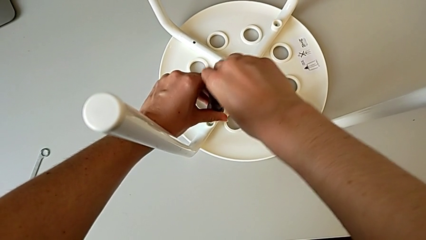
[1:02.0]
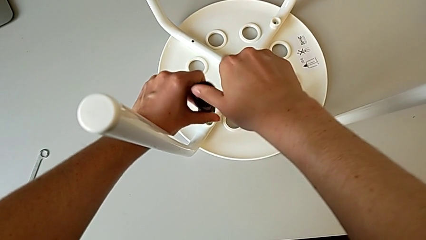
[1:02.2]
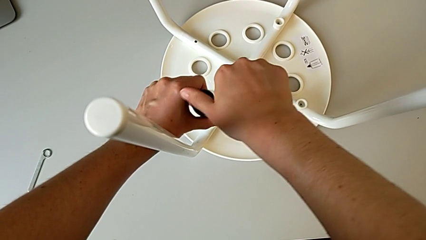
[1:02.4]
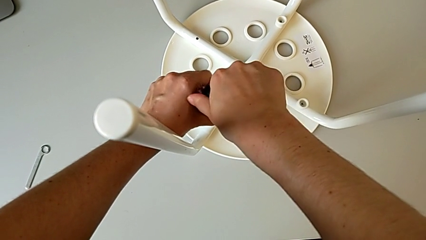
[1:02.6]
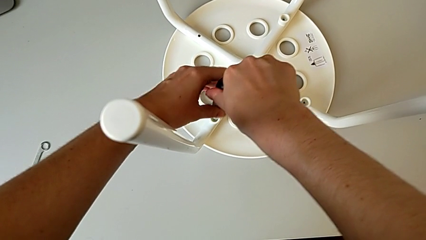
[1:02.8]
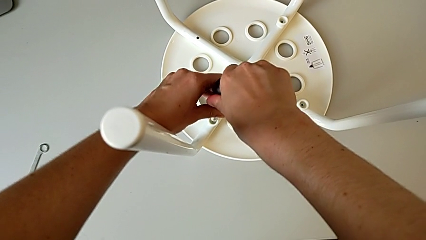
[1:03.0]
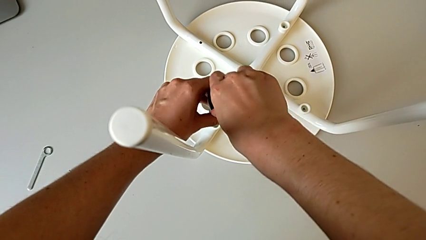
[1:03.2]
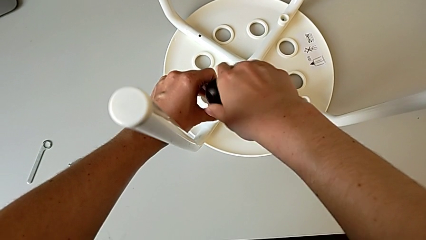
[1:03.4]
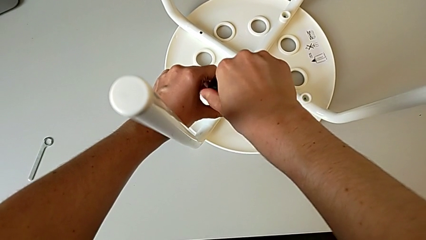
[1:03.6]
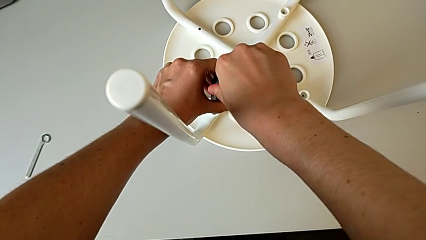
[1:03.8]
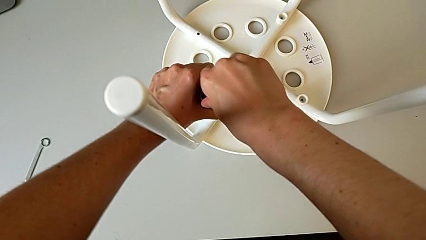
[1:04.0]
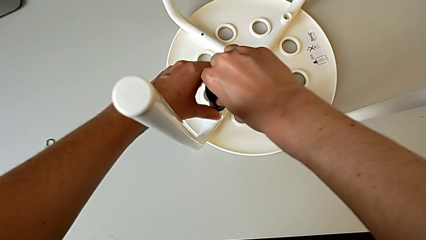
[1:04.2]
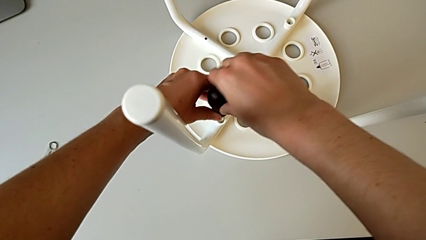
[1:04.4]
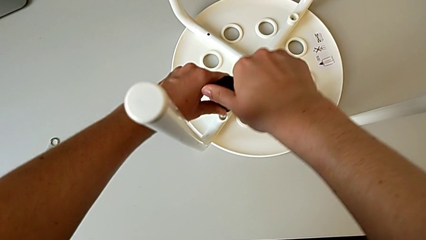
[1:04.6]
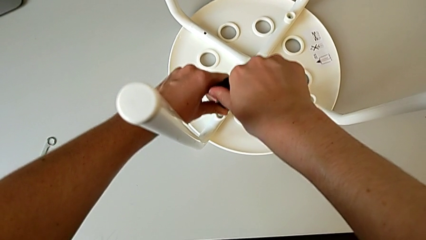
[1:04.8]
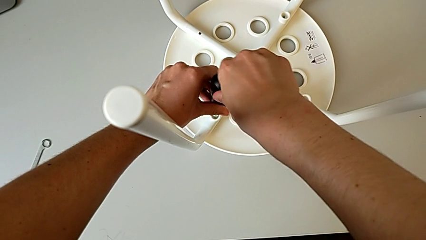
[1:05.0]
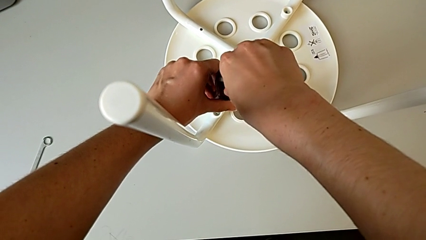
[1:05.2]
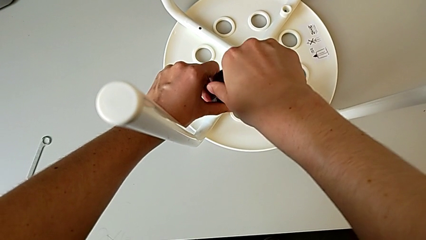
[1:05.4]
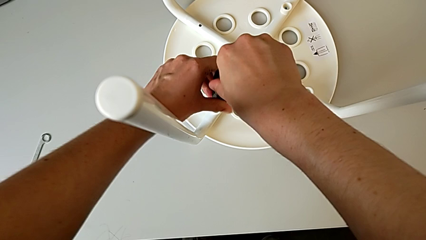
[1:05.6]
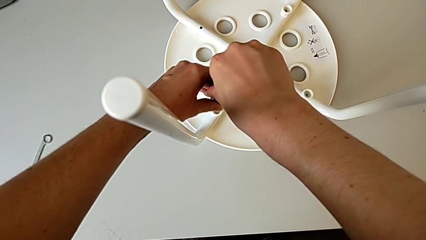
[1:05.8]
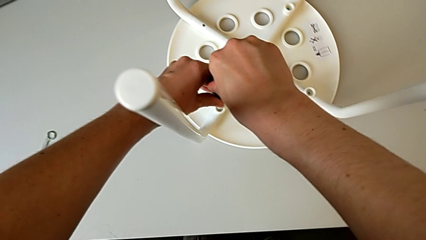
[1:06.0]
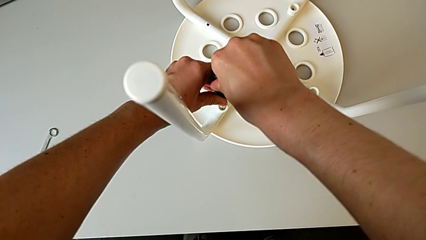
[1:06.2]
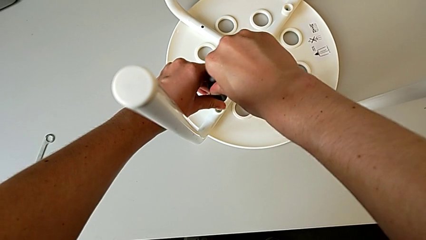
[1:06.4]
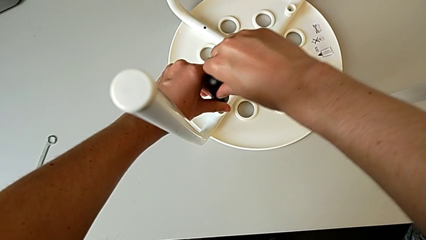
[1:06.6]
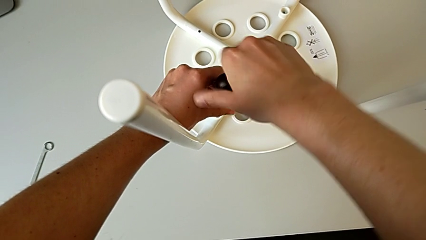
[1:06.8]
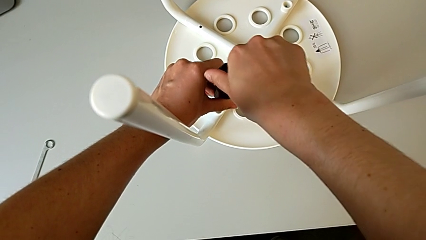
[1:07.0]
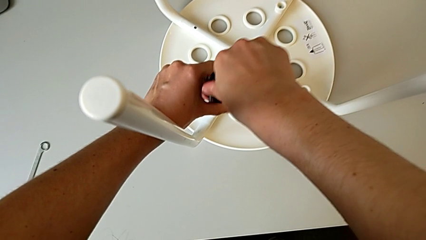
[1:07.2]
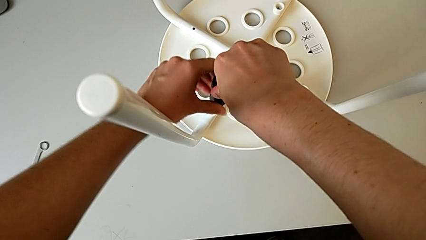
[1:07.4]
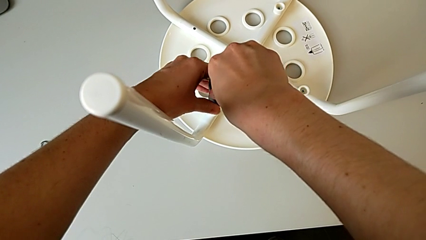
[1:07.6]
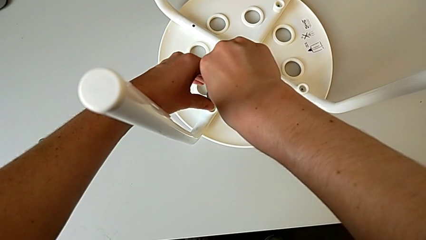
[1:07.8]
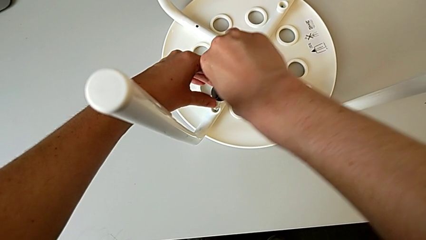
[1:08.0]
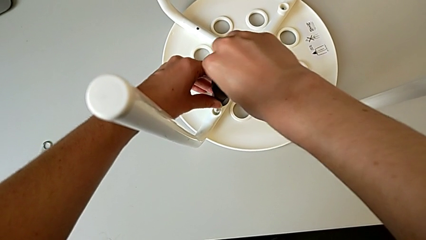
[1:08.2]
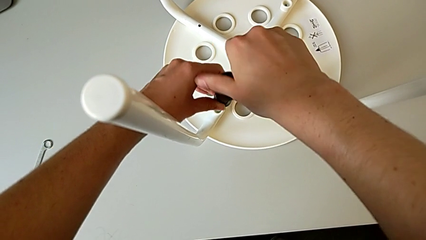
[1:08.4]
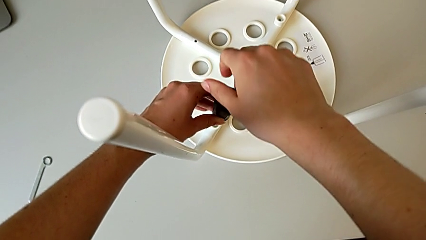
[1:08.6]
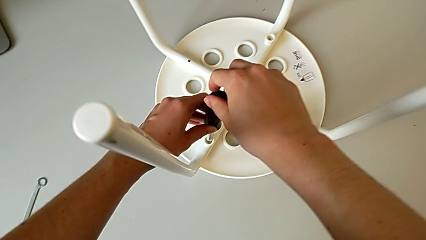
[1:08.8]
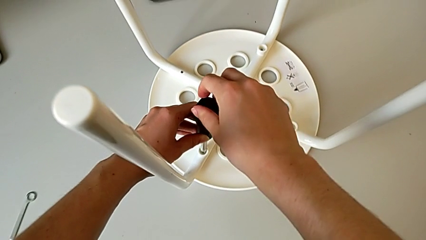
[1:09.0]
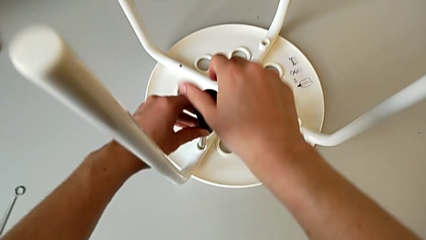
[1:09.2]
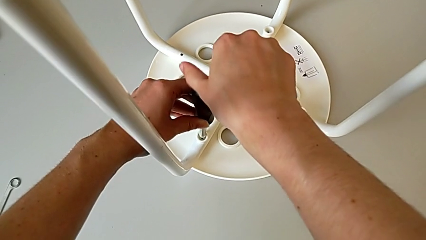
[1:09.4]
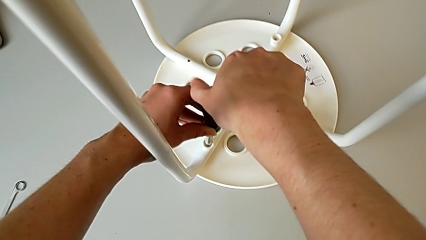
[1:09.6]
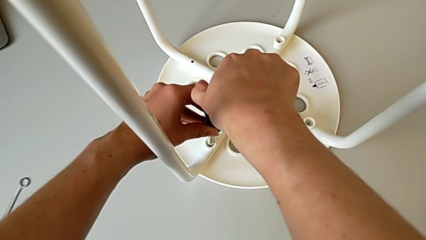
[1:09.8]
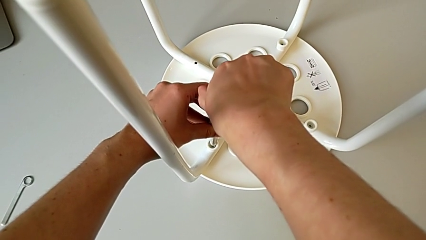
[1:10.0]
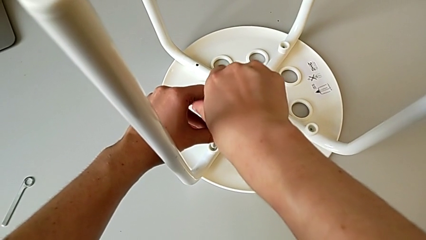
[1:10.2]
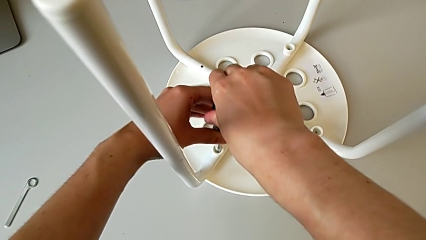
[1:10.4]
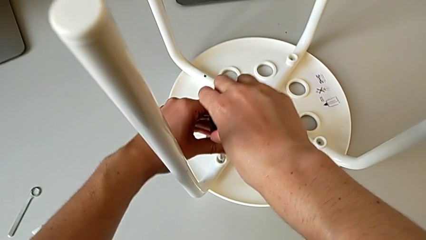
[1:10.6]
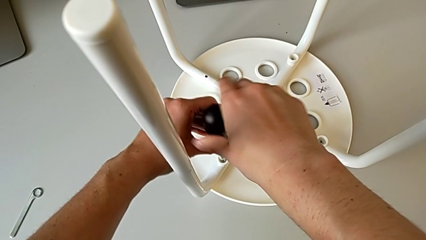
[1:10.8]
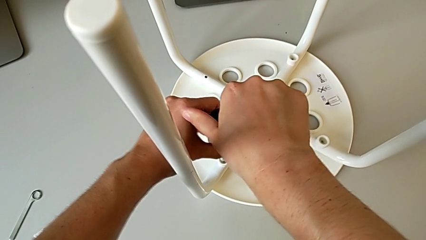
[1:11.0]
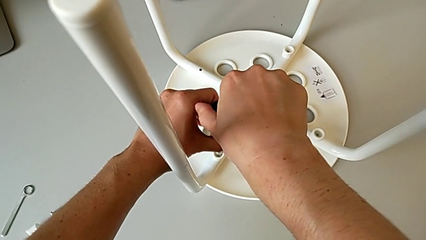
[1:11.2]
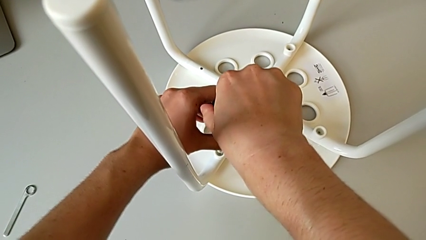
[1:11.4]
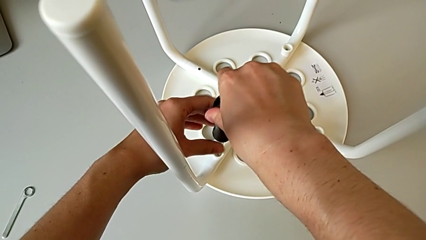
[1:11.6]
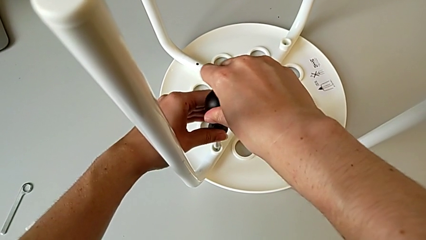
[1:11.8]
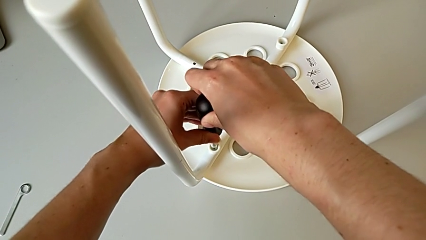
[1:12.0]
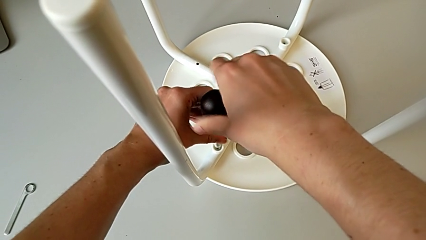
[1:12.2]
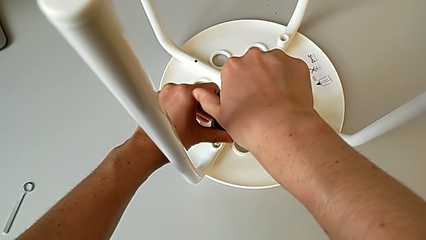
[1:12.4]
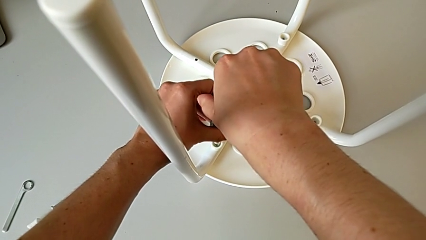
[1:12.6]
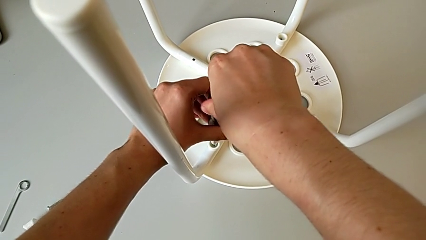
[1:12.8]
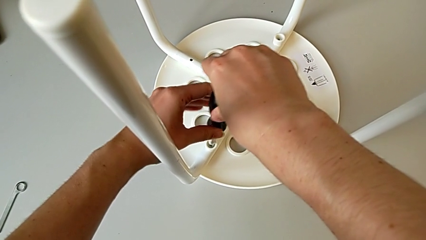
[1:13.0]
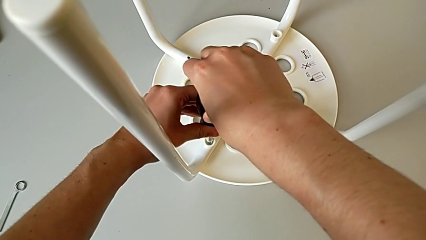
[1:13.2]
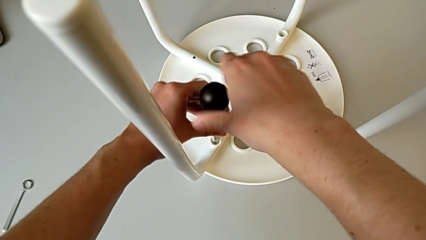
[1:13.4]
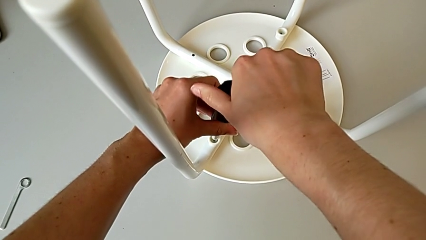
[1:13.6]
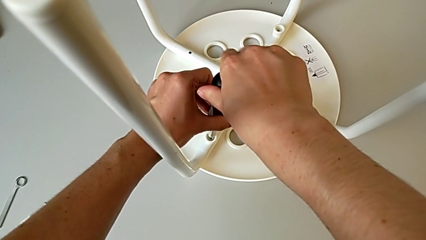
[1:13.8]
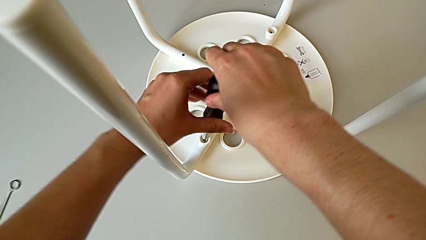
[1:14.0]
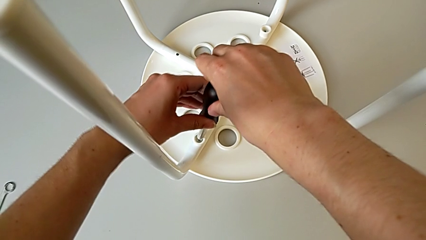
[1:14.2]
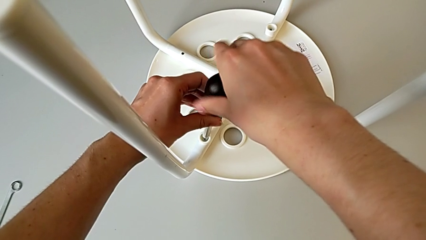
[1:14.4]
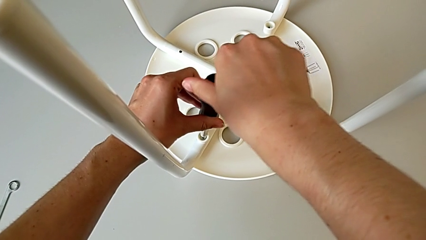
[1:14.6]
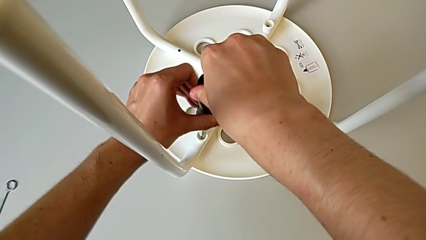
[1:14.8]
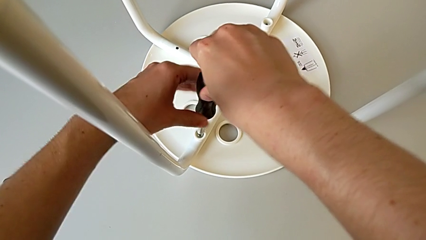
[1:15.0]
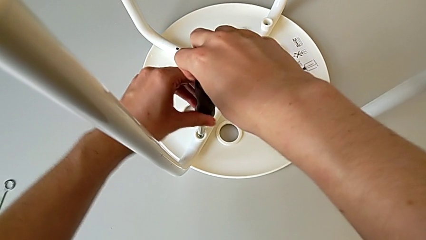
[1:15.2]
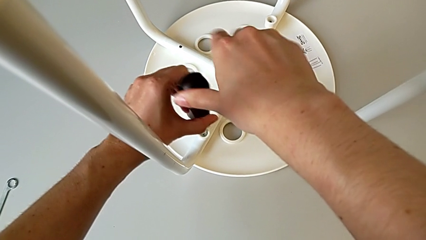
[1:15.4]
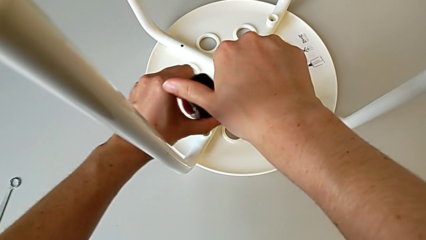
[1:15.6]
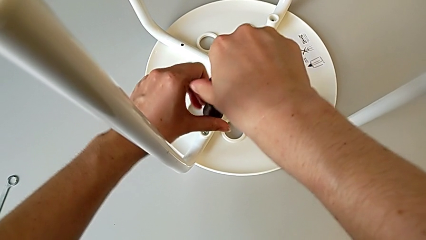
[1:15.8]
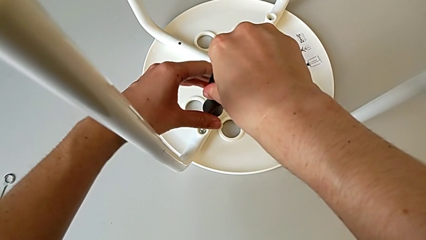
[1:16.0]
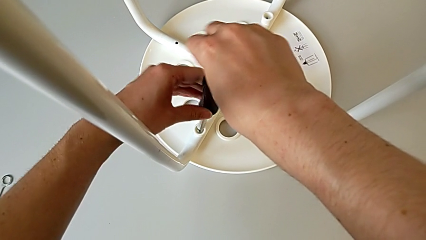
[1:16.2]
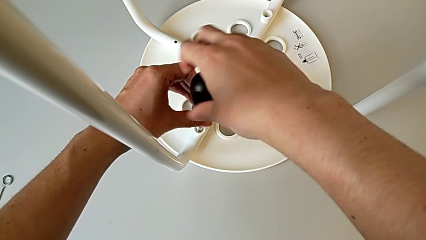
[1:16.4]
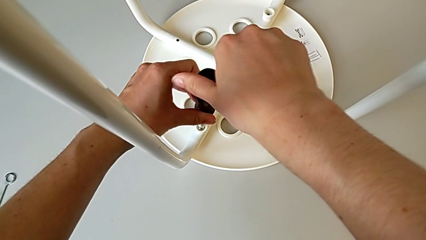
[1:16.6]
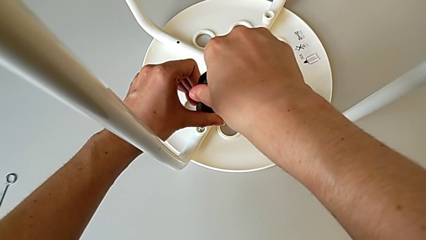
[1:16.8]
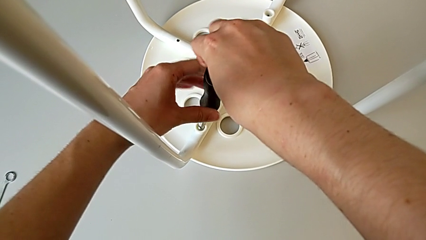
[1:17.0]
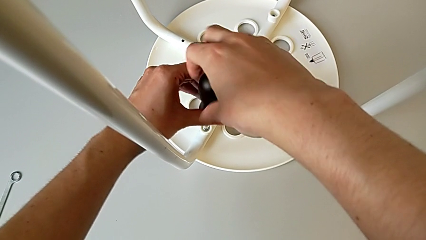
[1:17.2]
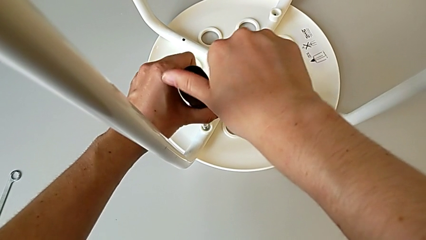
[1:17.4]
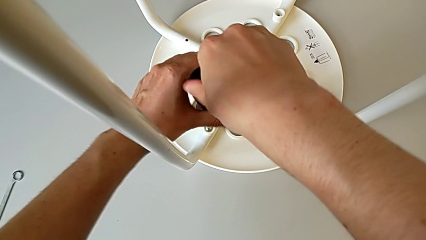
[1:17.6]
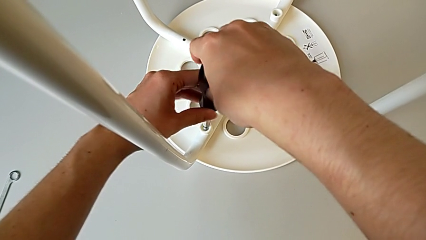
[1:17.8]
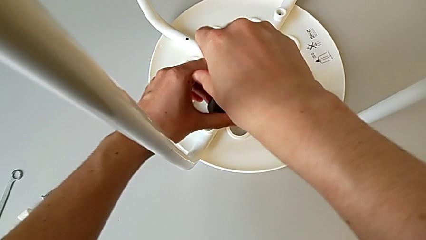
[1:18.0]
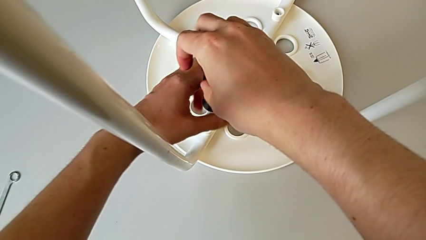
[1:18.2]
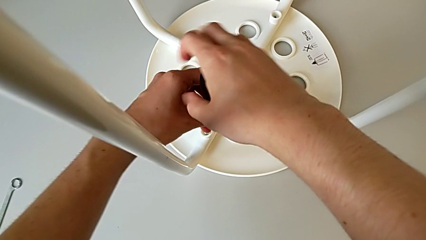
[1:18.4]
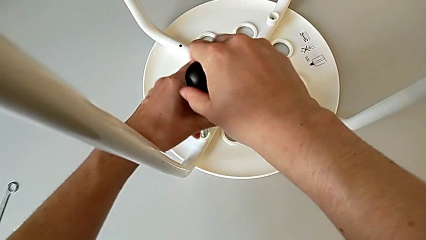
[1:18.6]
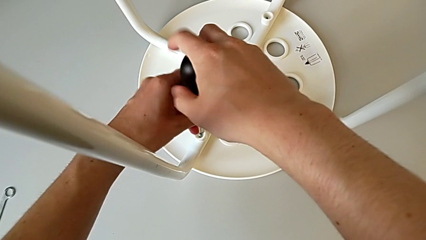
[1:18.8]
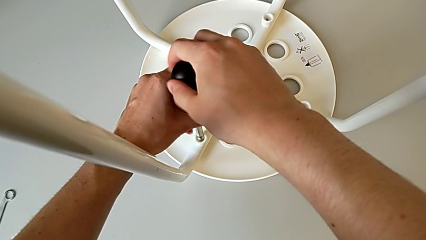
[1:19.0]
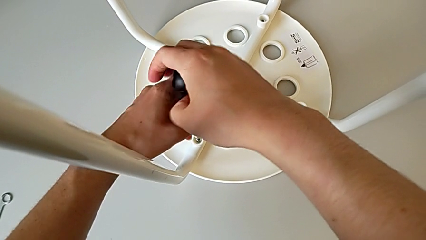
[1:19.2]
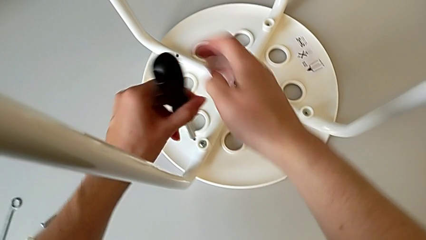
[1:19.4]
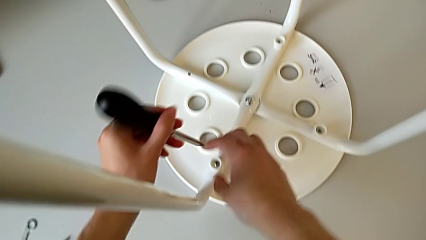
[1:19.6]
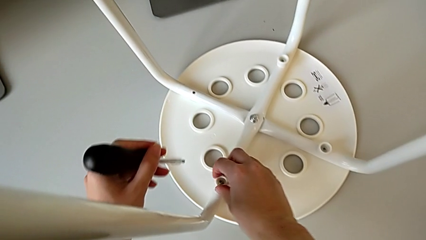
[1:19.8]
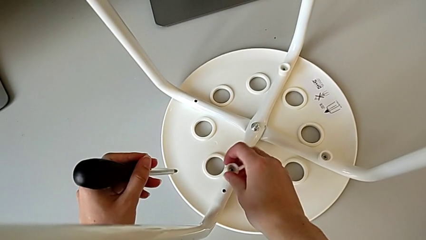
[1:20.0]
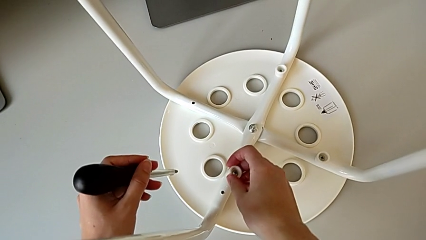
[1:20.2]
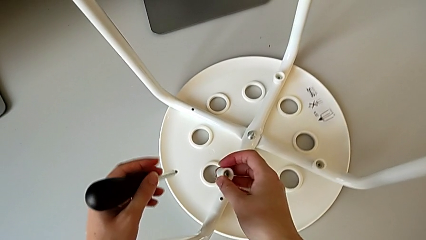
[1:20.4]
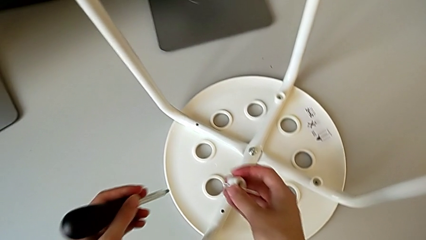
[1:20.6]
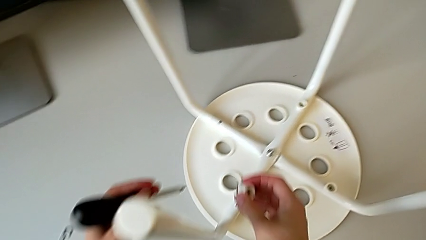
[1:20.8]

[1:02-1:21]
The camera wearer is unscrewing the second screw. They keep unscrewing the second screw.
